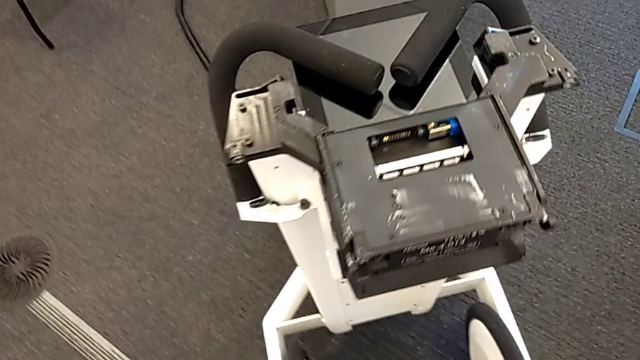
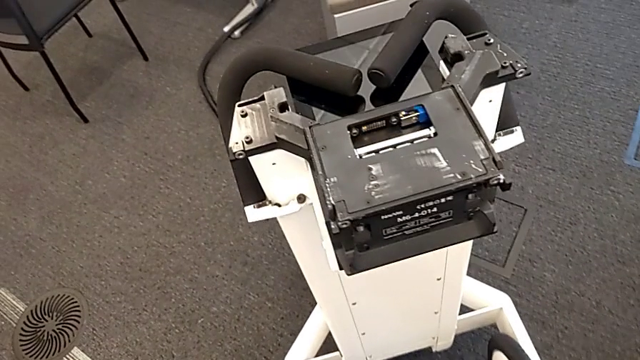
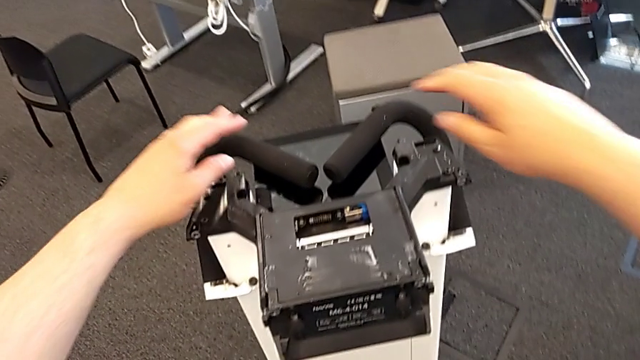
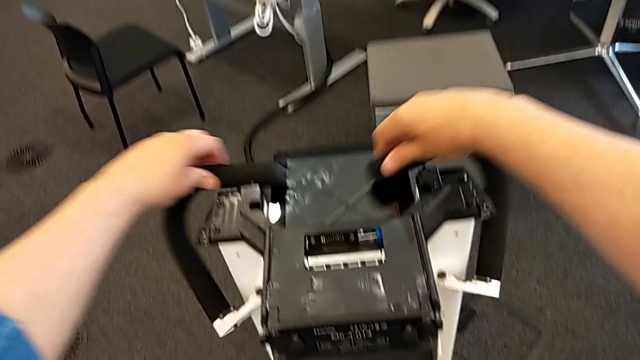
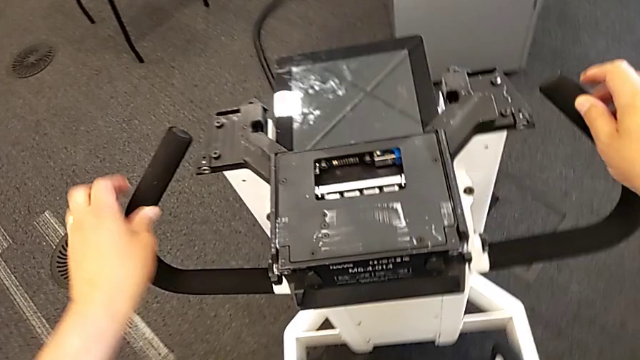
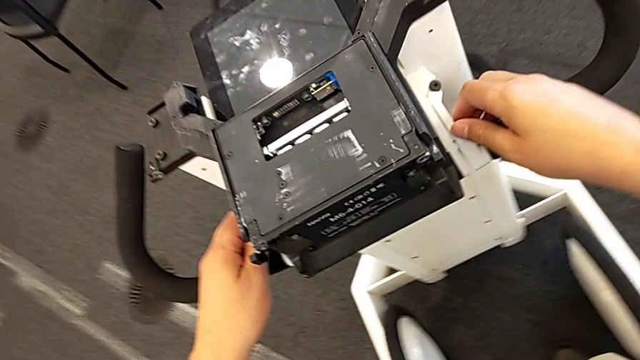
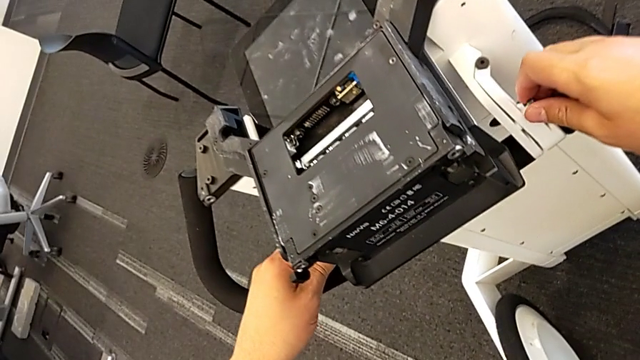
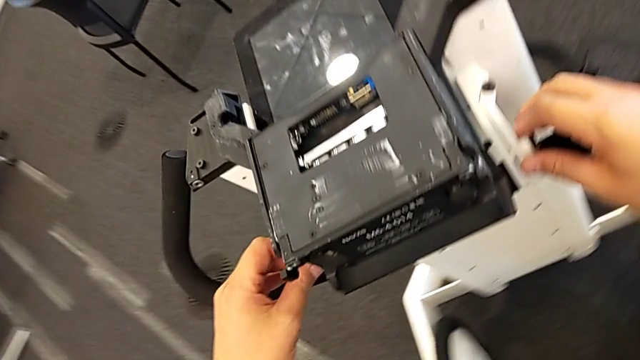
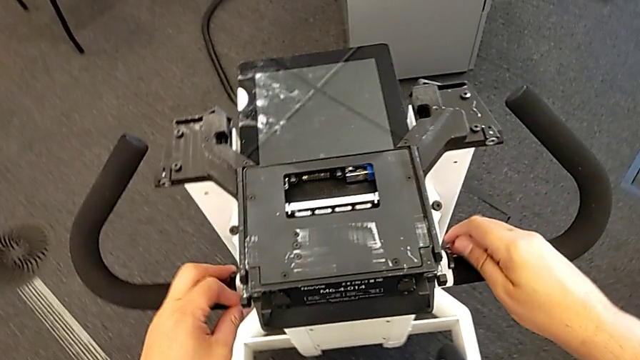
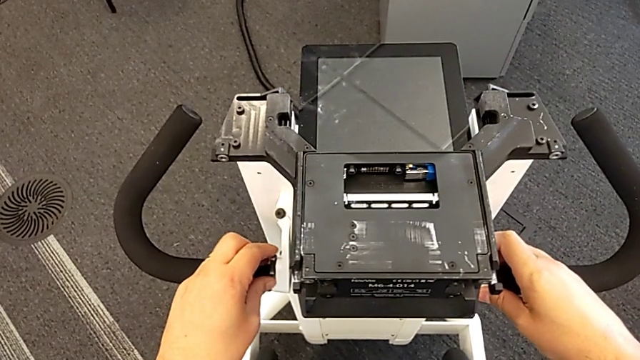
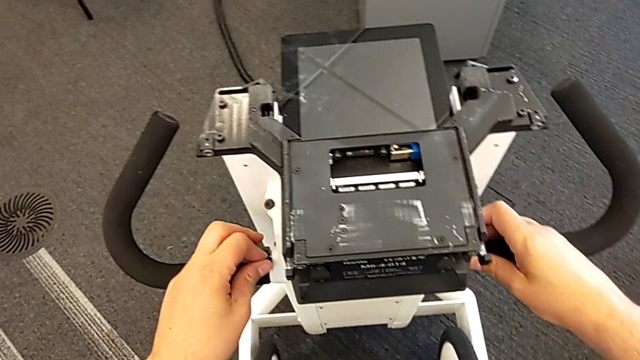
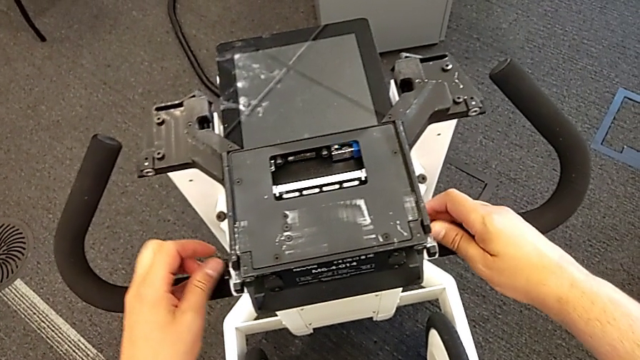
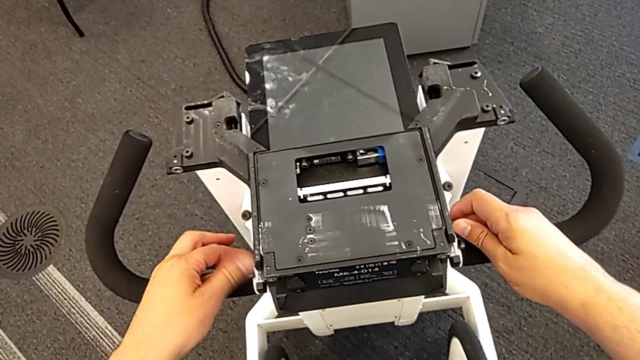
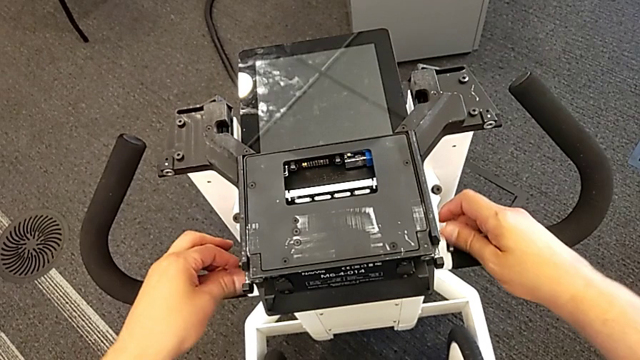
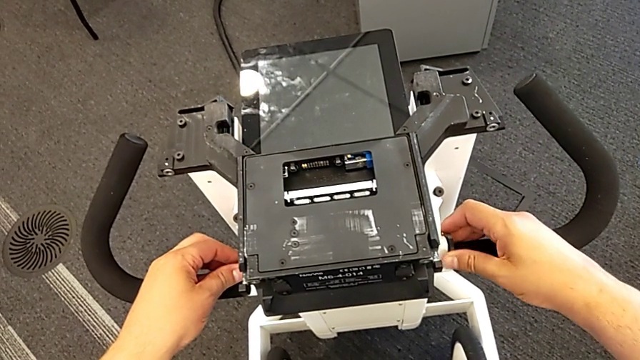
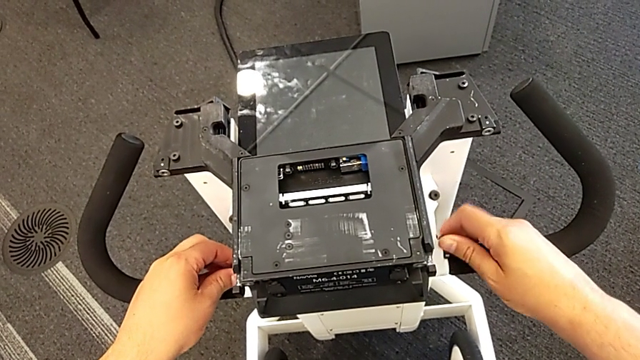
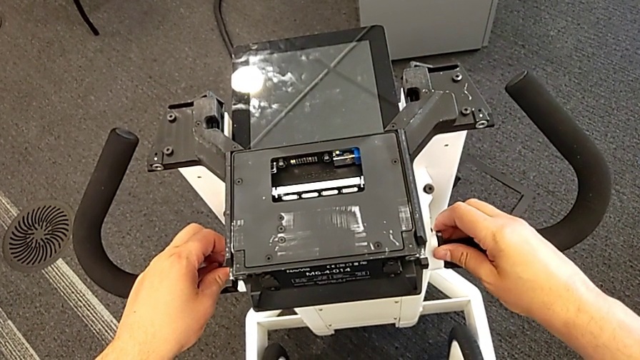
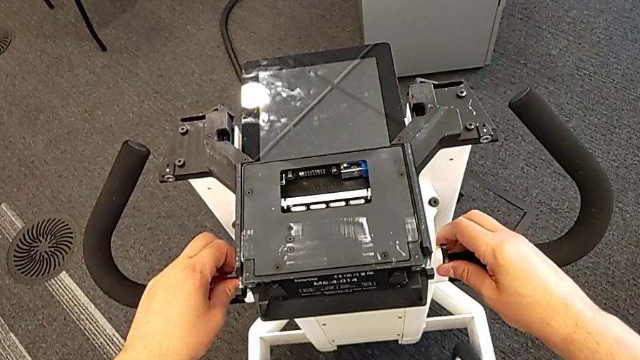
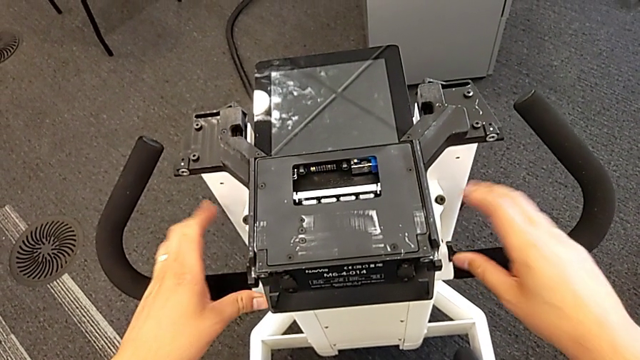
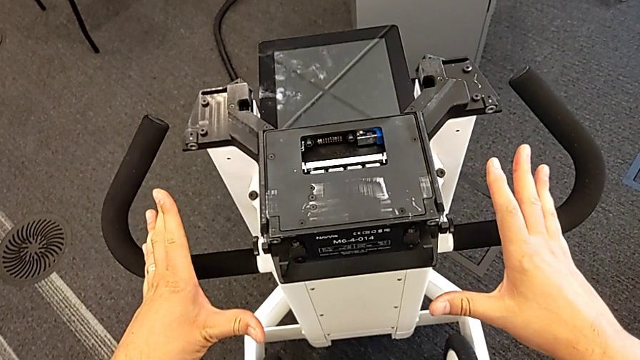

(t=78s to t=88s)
The camera wearer is attaching the base to something. They open the handheld grip and screw it.

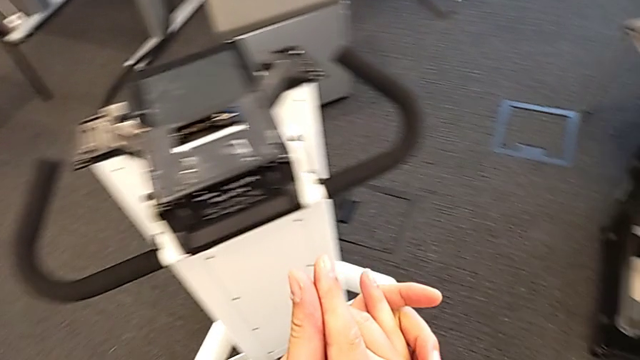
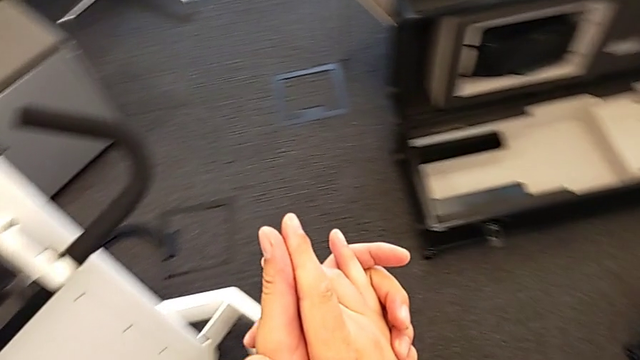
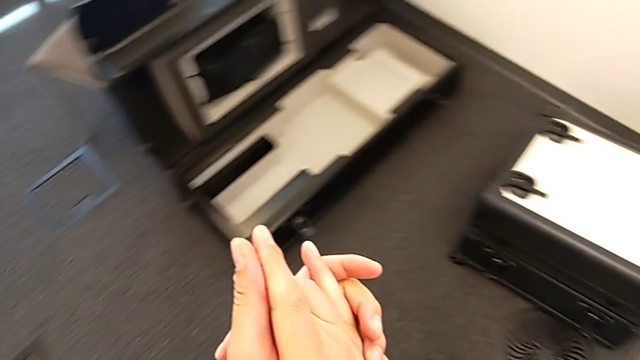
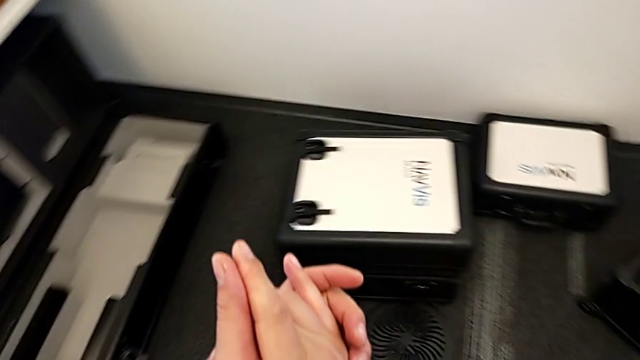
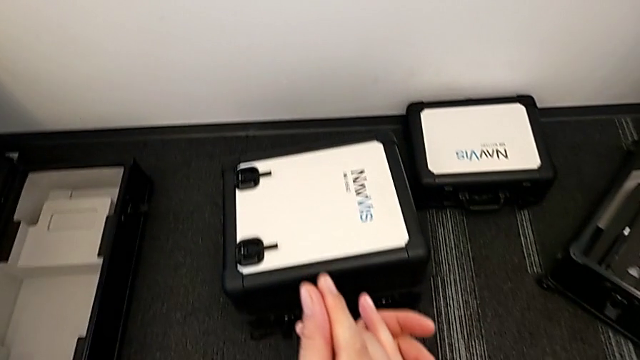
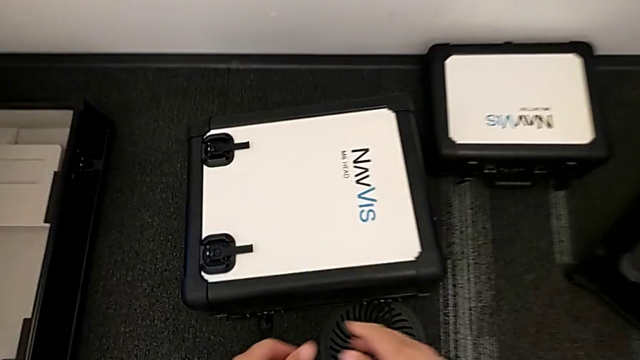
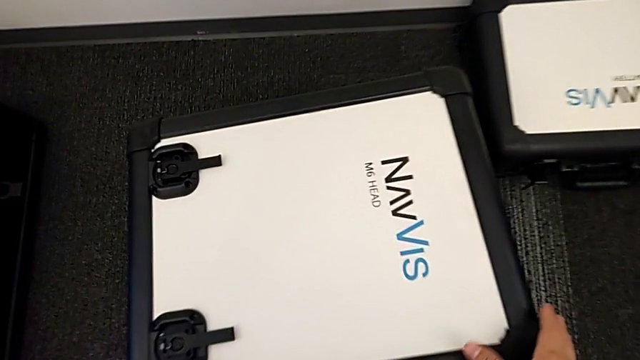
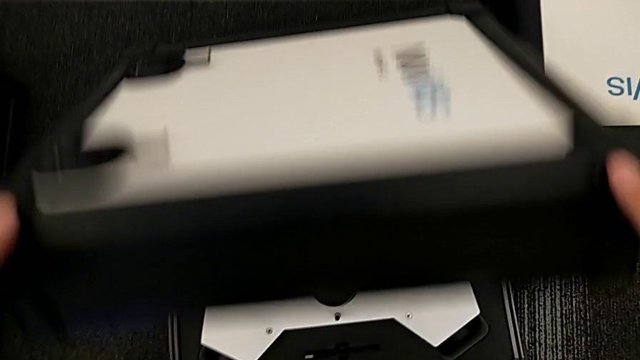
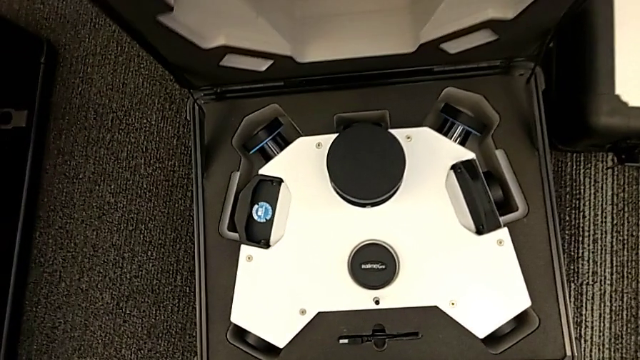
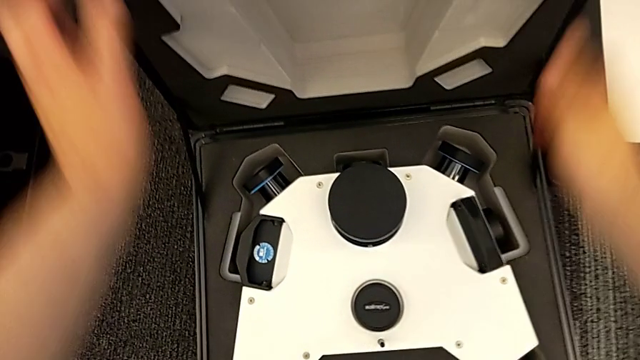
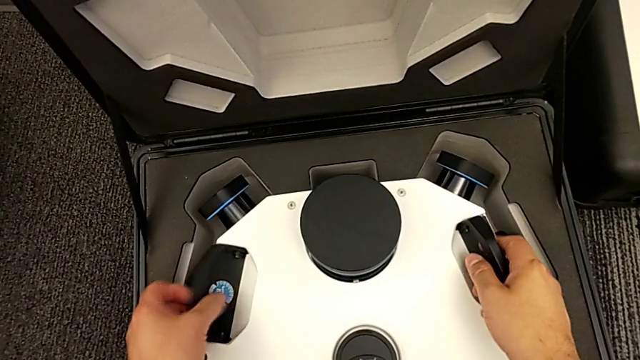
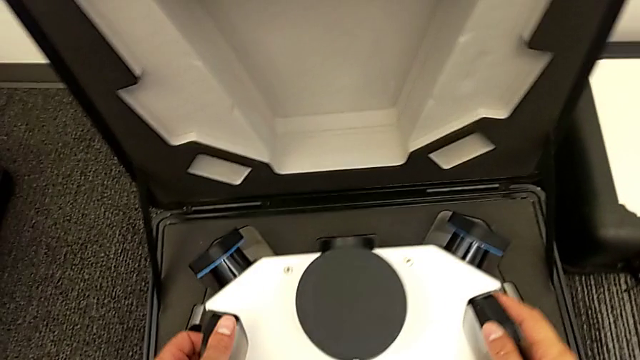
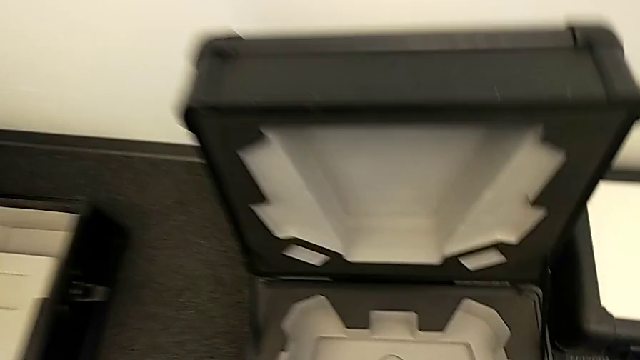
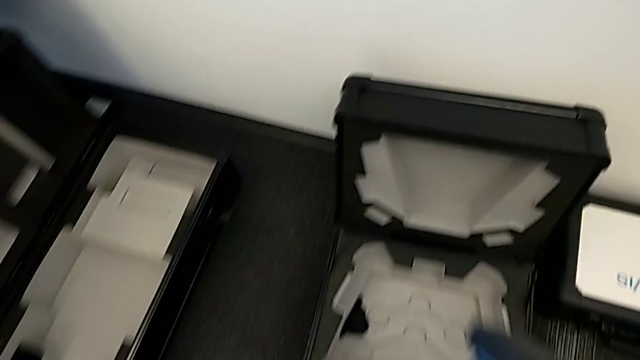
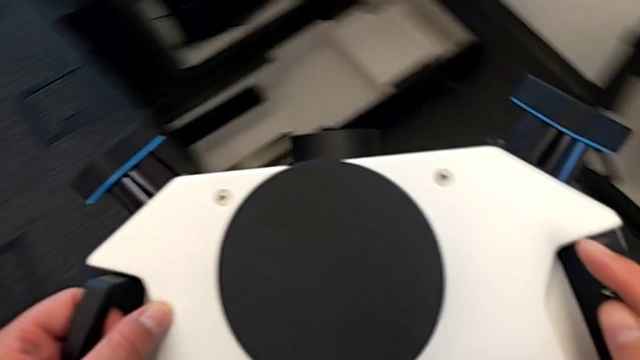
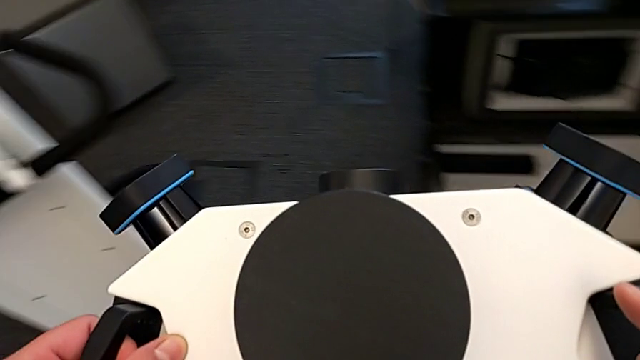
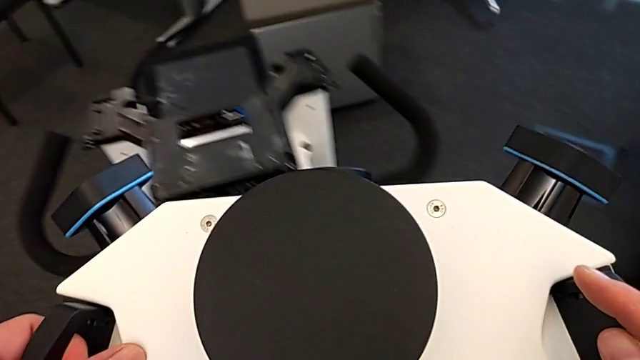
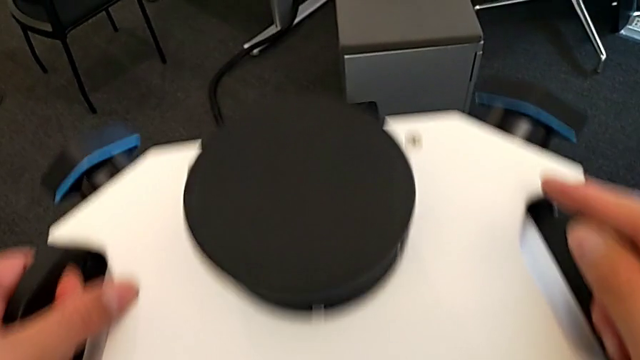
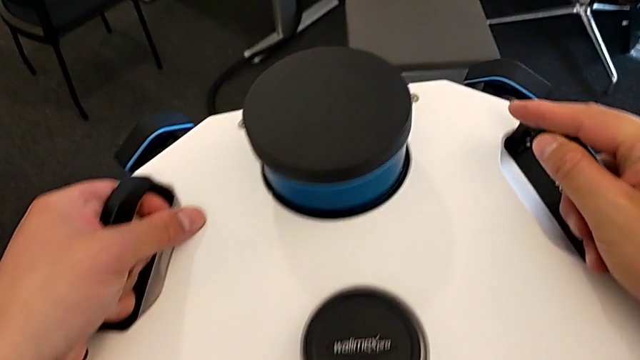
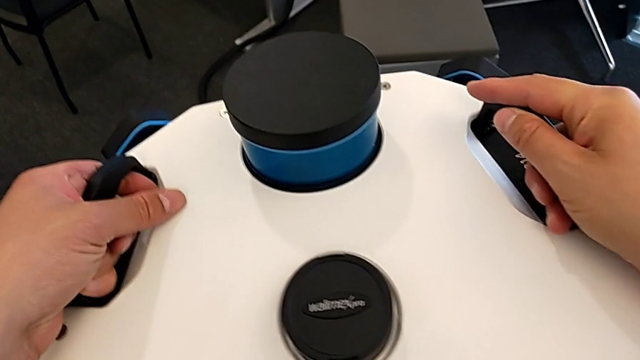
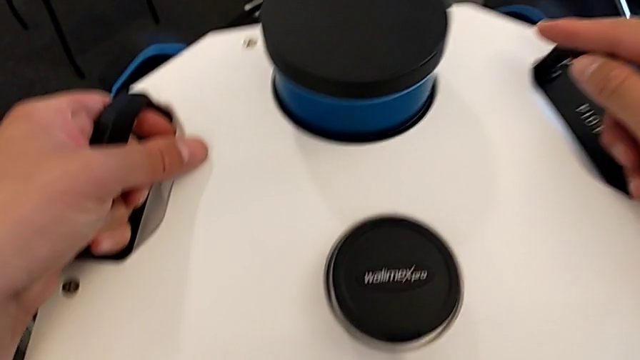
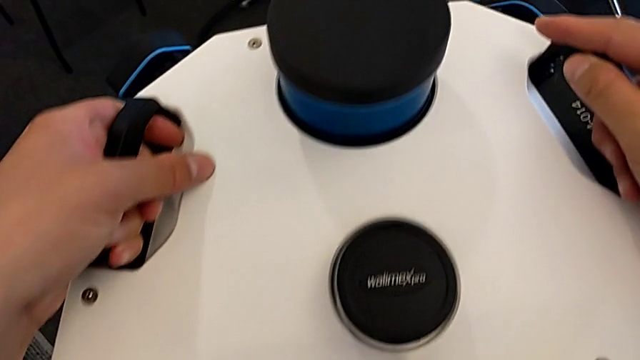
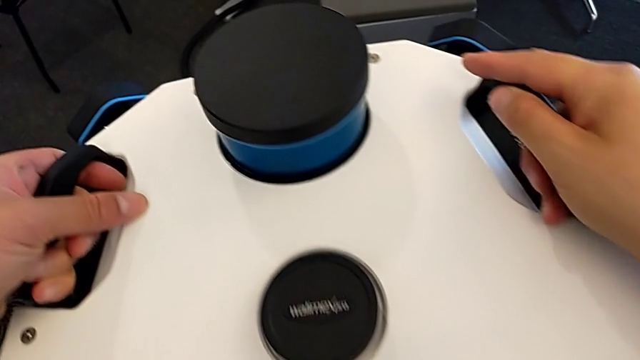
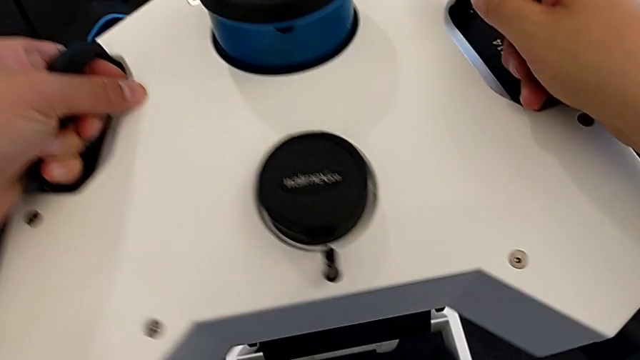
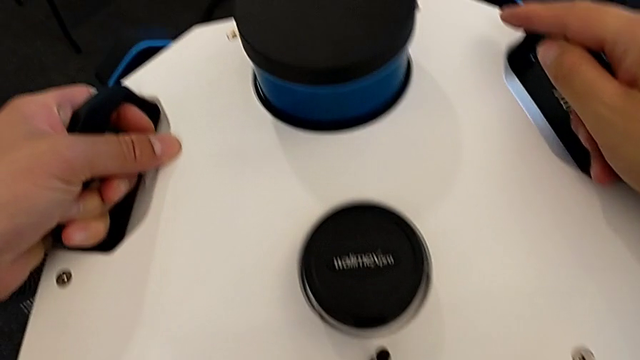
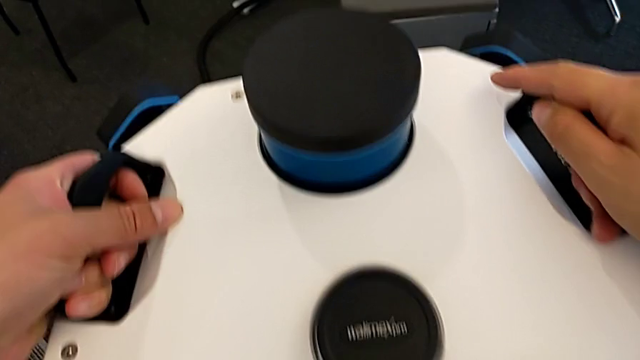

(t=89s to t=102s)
The camera wearer is attaching the camera and laser scanner. They open the box, lift the lens and assemble it.
